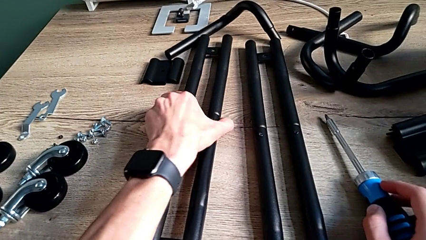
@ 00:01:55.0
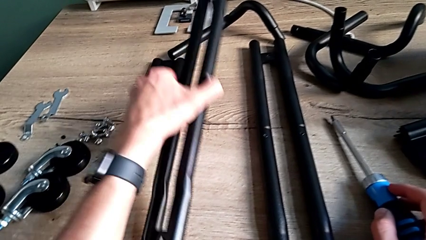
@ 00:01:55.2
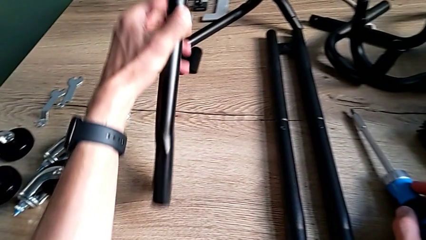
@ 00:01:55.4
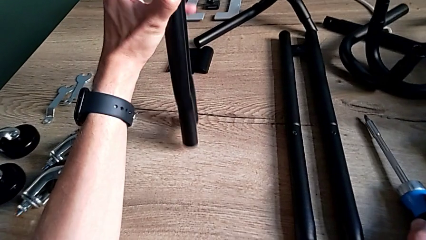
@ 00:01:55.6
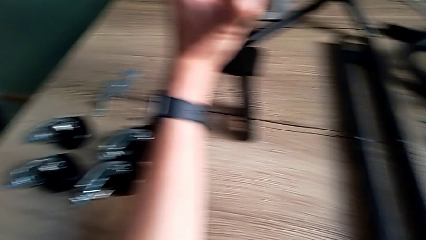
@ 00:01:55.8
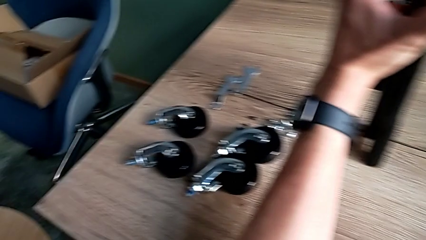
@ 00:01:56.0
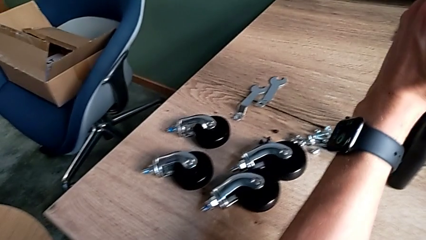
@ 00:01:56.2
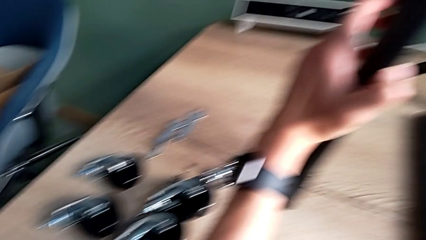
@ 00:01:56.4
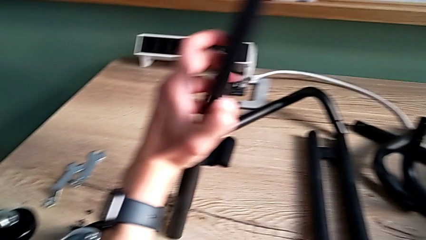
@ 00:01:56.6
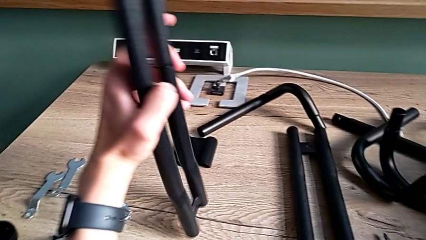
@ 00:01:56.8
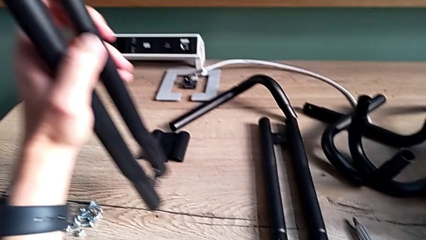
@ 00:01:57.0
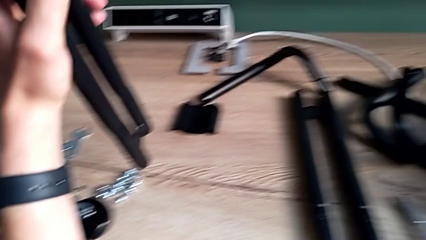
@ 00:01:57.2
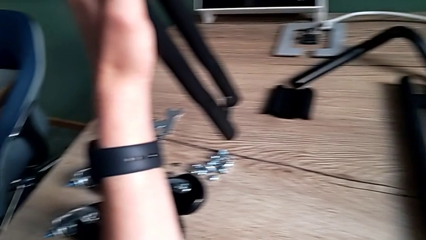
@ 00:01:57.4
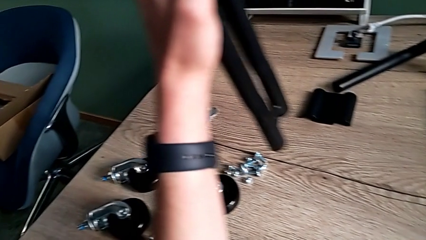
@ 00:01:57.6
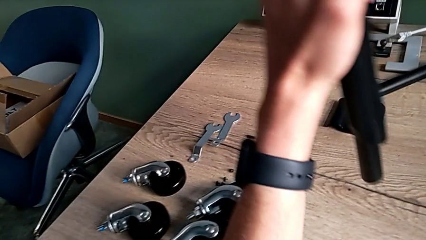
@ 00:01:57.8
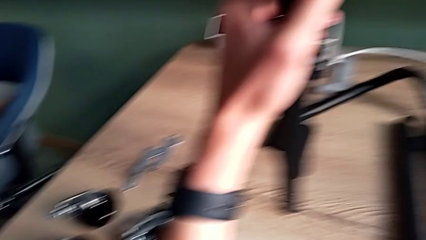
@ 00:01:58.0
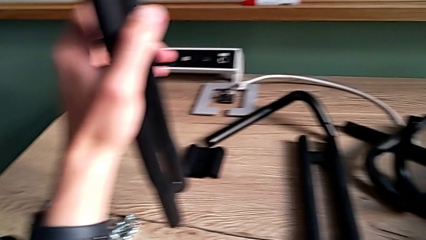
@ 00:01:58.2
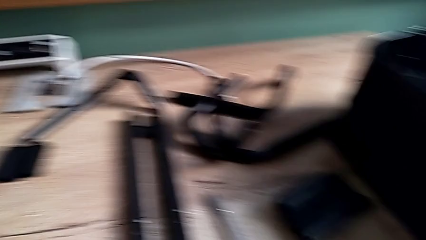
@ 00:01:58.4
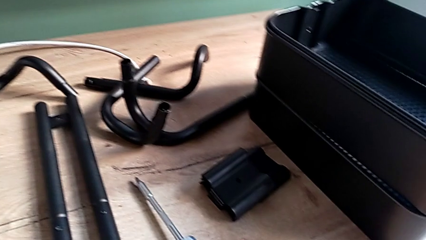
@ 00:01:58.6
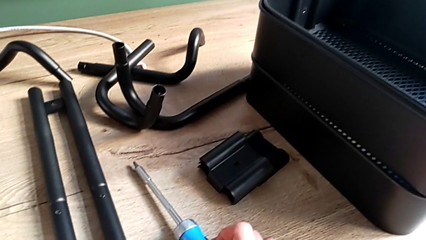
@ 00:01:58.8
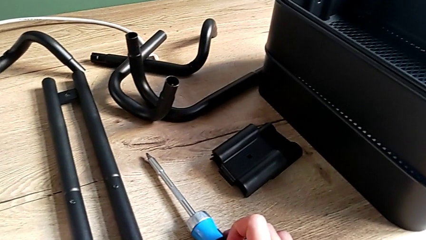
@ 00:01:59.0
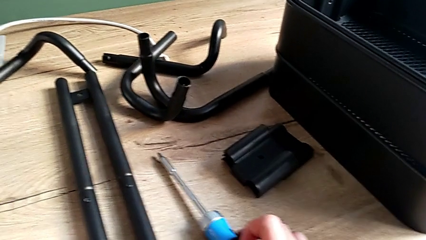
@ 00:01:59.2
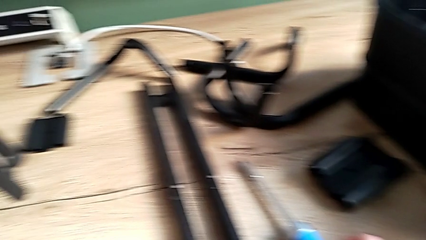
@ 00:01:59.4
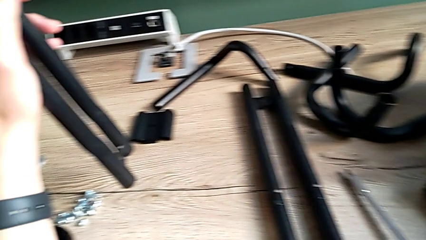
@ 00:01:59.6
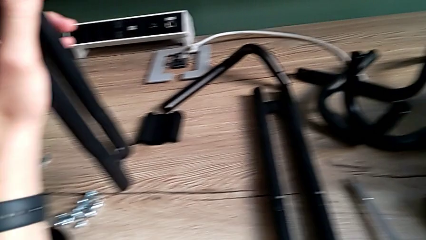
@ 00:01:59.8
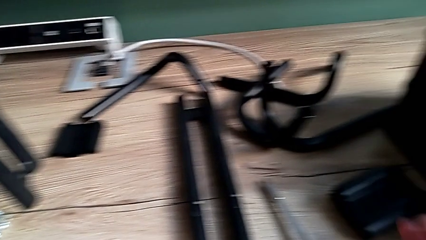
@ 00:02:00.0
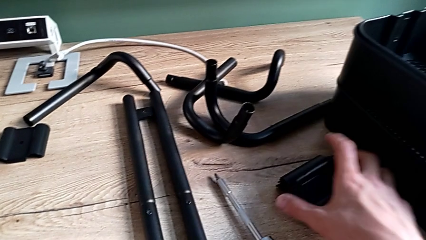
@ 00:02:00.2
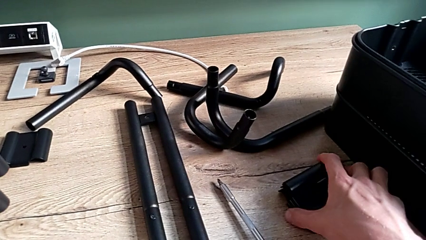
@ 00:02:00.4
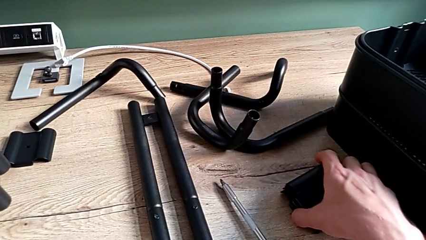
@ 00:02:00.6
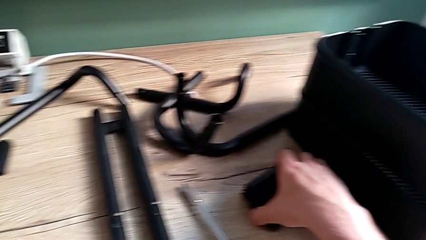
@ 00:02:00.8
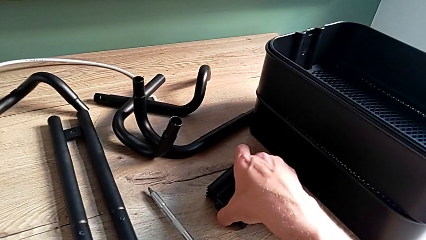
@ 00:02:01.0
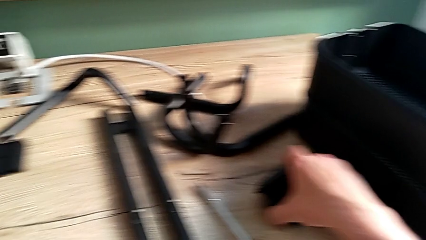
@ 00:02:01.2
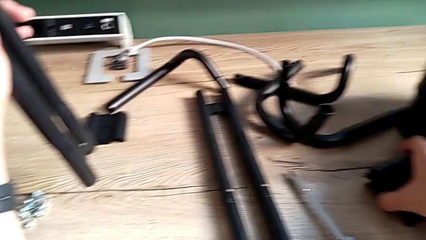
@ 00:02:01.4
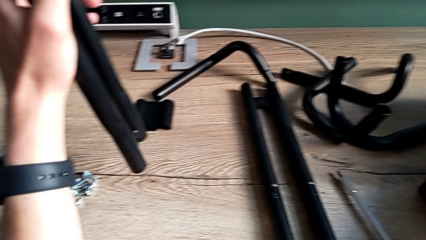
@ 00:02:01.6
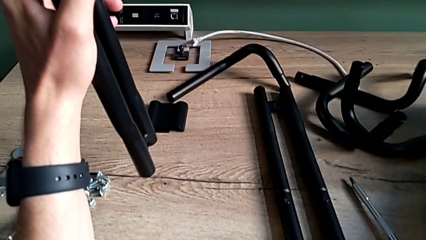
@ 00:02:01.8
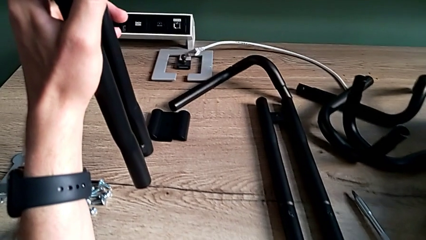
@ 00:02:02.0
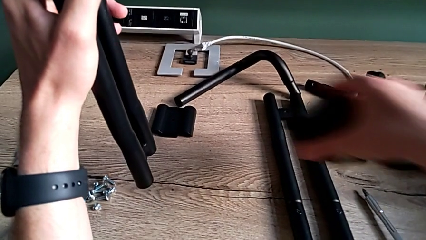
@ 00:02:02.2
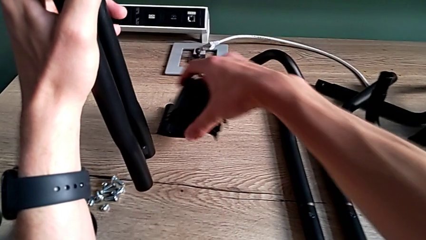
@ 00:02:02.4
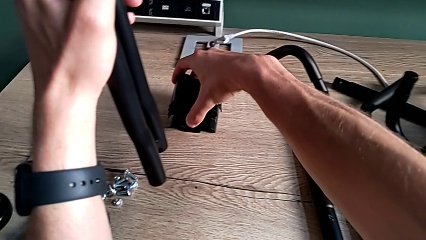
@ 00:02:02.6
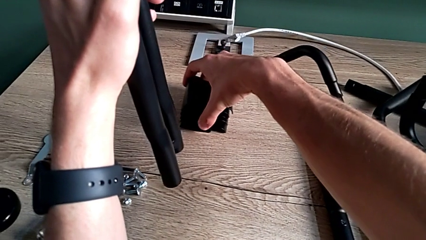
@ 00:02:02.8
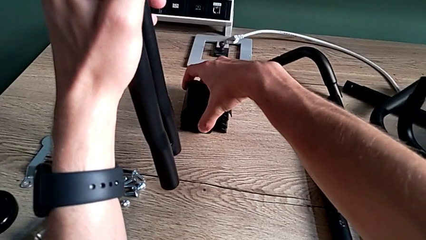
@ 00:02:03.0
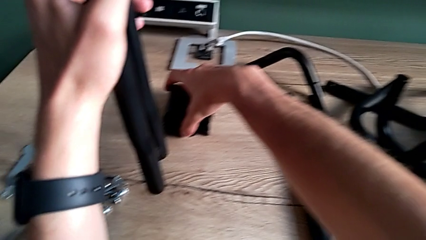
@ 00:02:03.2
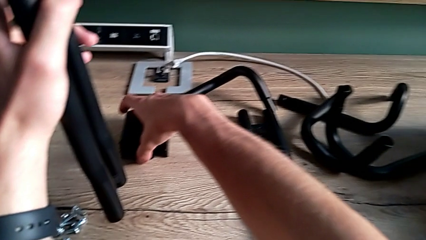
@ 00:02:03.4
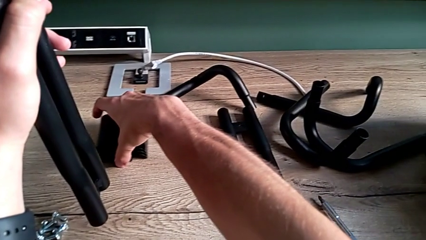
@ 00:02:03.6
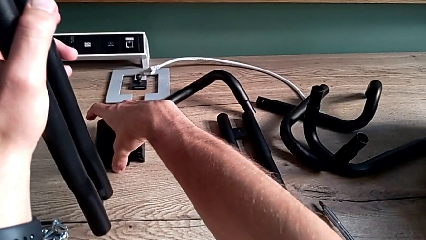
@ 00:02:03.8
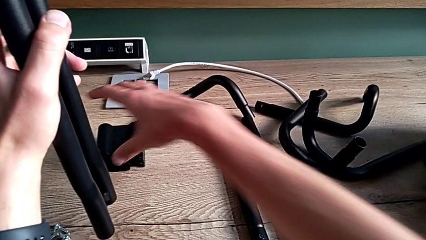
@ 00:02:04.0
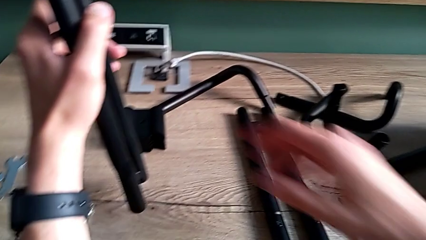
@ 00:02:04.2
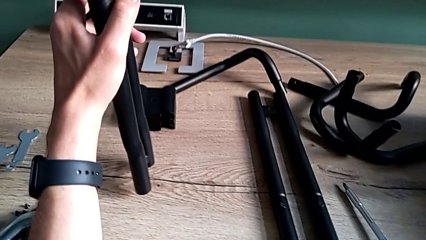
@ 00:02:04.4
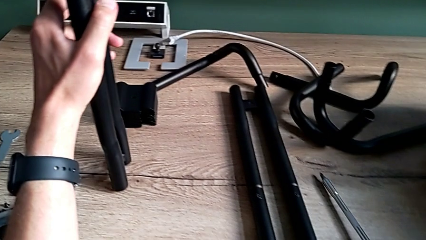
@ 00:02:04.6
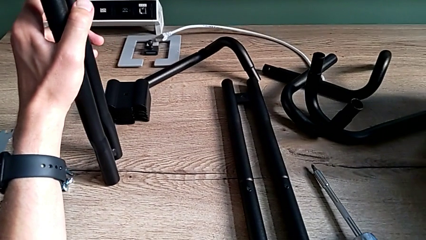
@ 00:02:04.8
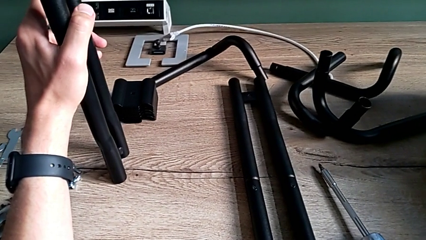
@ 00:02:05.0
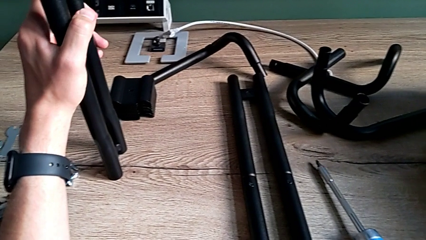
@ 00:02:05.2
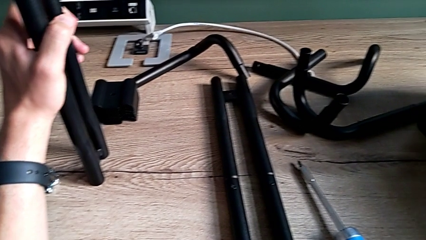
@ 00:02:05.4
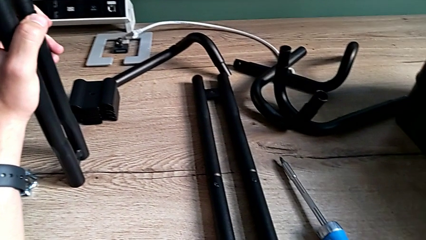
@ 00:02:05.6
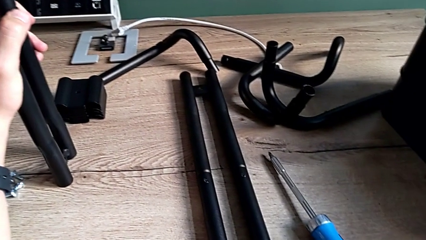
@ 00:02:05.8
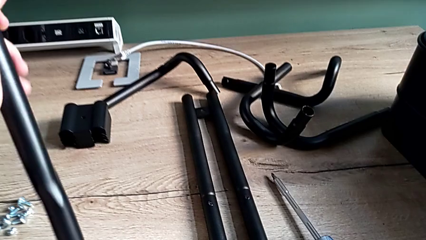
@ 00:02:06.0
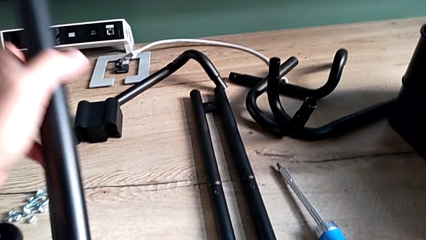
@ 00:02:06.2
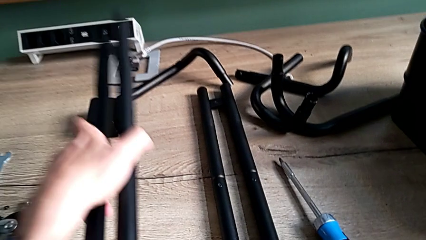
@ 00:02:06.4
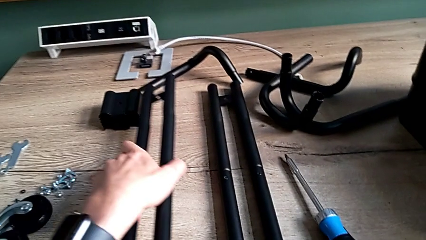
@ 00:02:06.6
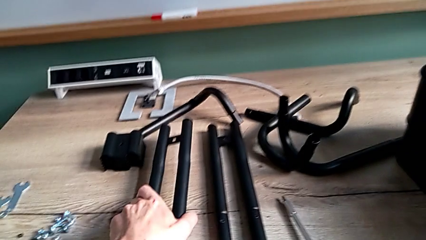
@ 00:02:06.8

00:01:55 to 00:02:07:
The camera wearer is assembling the side bars. They stand the first leg, approach the bracket, grab it, place it and place the first leg.

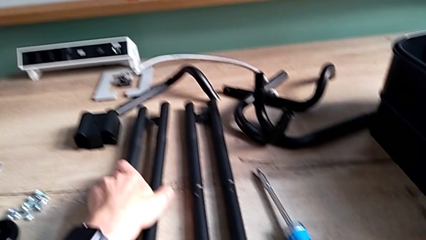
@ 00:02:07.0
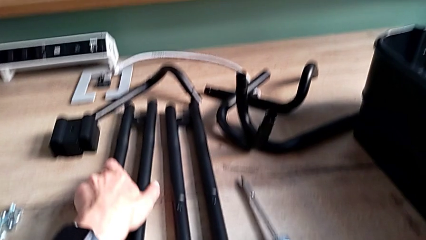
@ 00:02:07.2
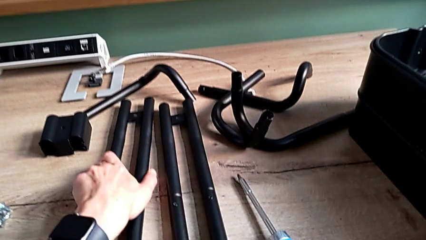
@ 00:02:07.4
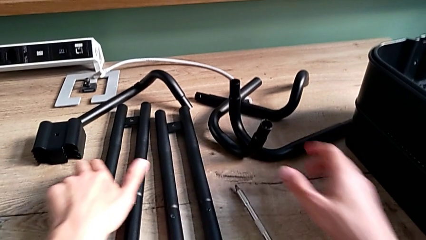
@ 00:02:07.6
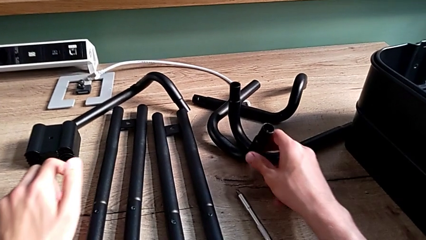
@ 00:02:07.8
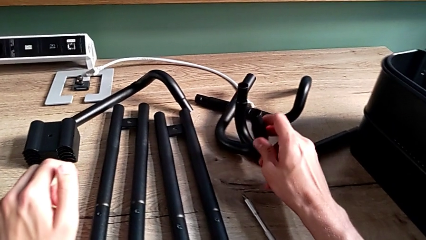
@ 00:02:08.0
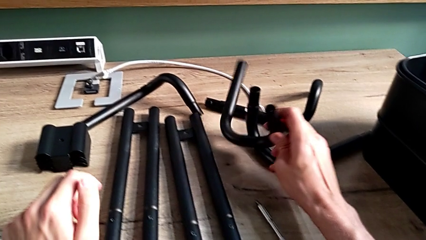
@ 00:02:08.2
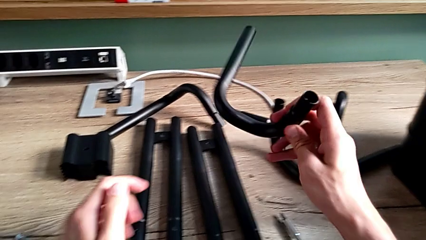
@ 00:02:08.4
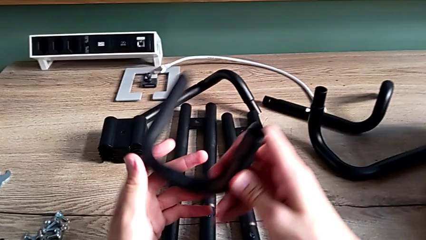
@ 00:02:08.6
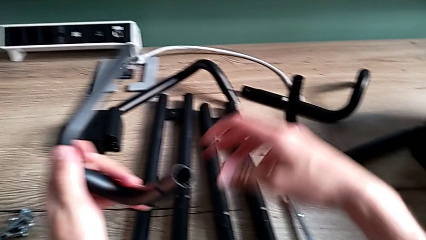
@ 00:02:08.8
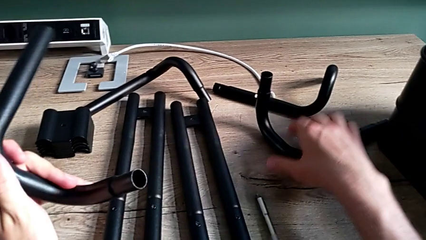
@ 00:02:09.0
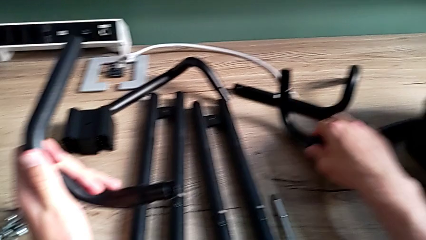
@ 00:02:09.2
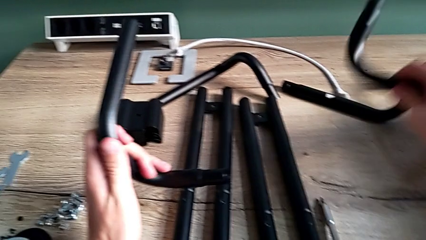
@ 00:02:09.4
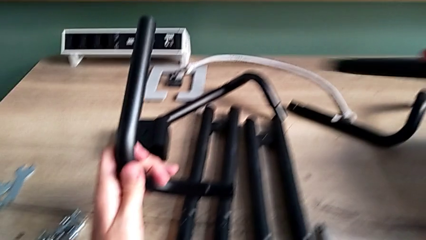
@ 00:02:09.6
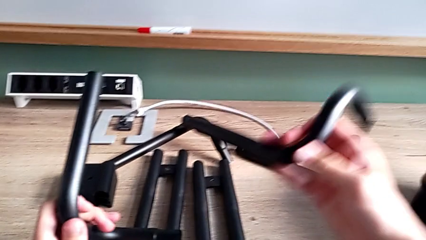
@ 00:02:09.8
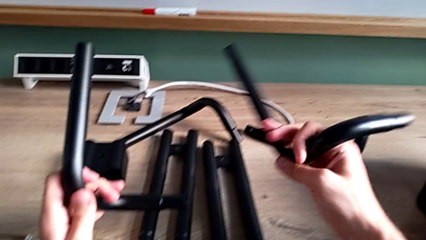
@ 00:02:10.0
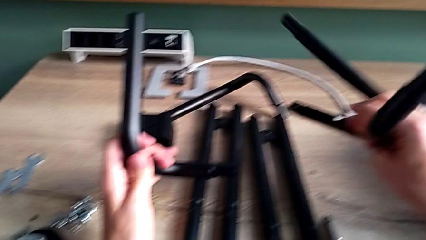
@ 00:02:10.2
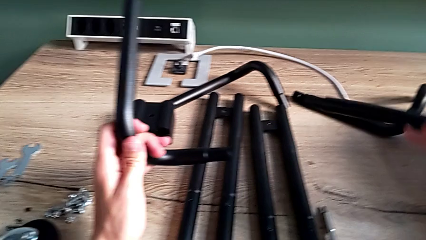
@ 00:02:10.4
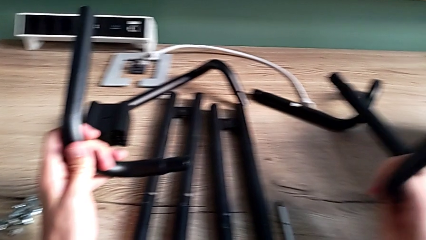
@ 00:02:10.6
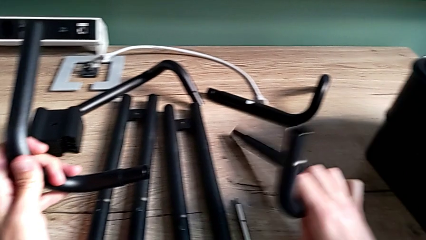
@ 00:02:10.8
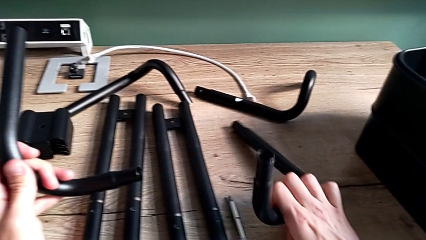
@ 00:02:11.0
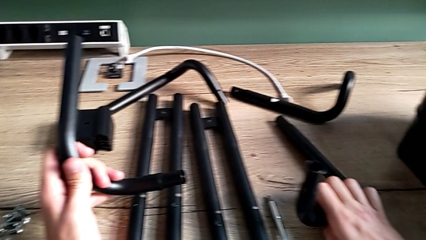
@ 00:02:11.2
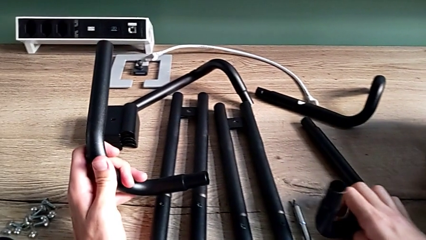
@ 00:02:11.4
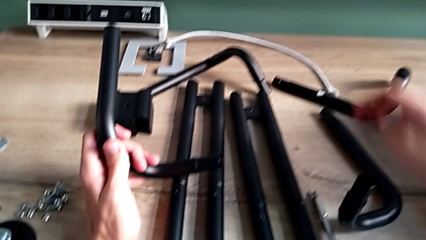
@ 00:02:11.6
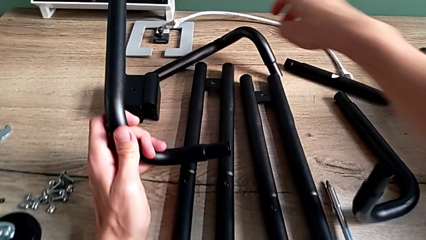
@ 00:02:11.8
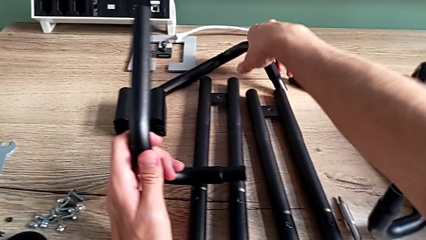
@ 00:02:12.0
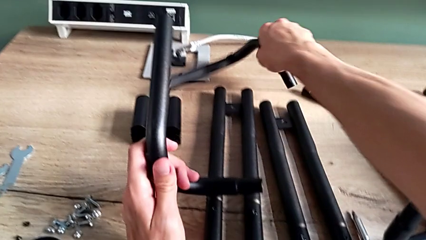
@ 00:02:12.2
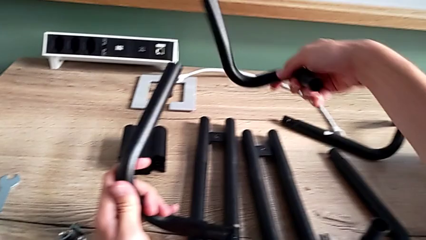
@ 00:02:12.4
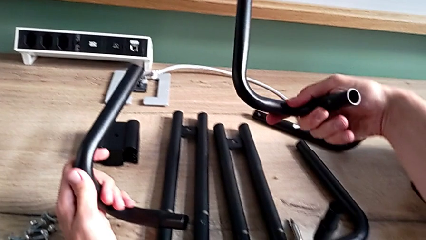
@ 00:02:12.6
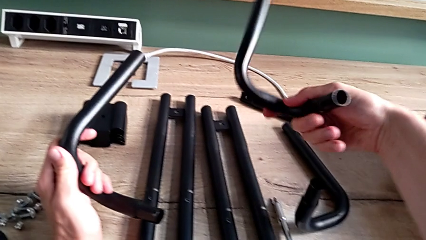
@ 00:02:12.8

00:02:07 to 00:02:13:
The camera wearer is assembling the base frame. They approach the little leg, grab it, grab the large leg, inspect it, place it and grab the leg.
